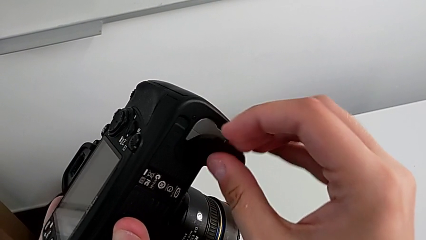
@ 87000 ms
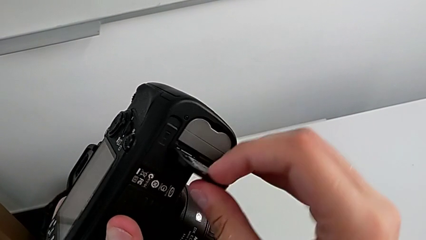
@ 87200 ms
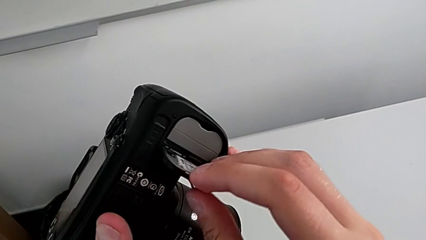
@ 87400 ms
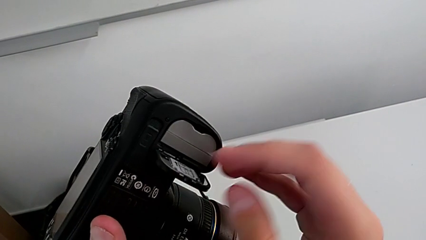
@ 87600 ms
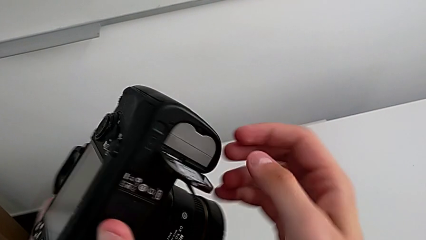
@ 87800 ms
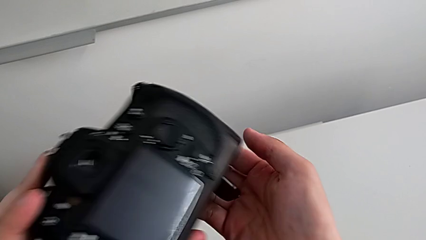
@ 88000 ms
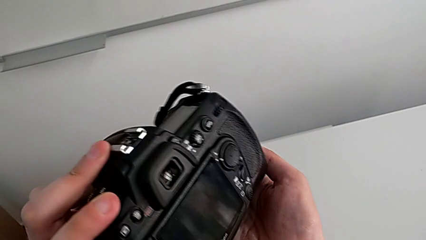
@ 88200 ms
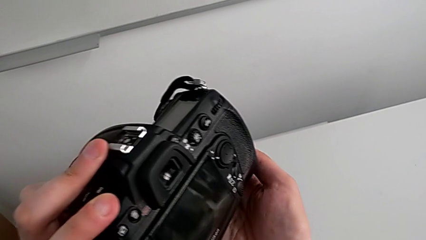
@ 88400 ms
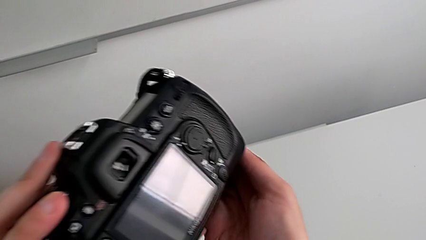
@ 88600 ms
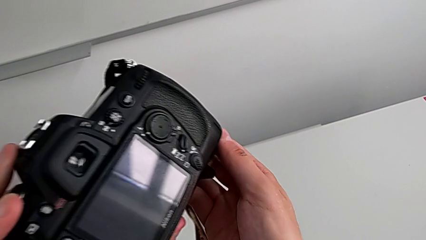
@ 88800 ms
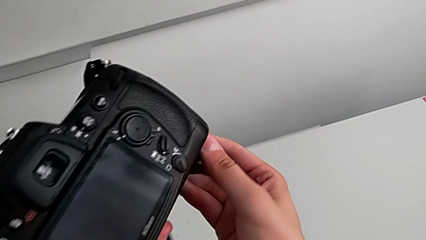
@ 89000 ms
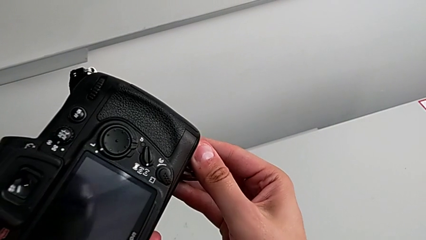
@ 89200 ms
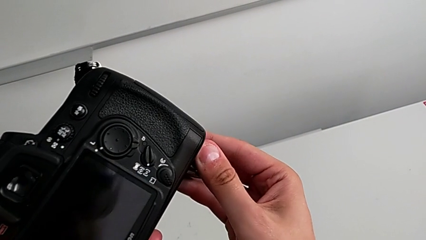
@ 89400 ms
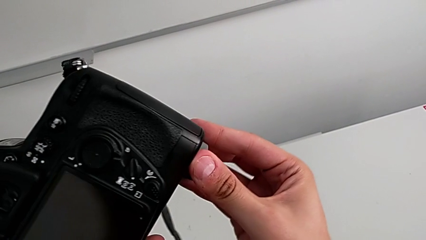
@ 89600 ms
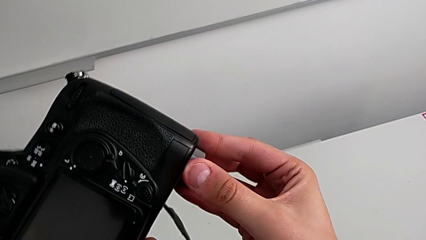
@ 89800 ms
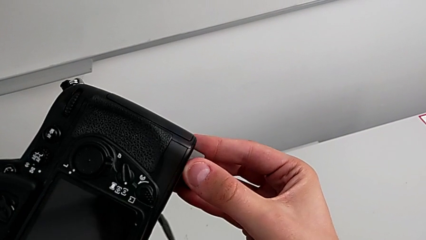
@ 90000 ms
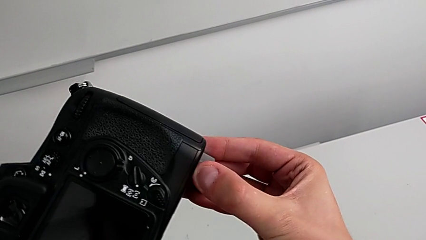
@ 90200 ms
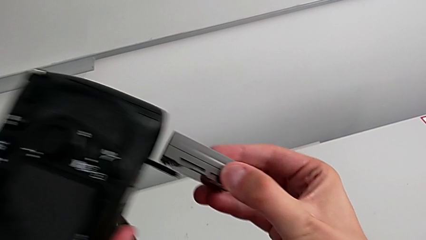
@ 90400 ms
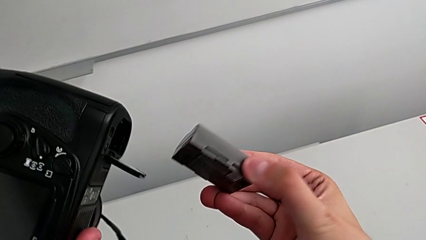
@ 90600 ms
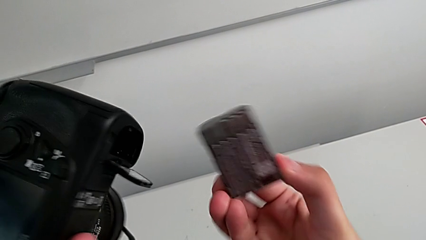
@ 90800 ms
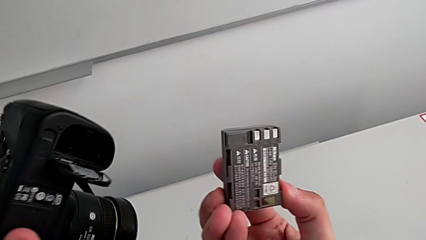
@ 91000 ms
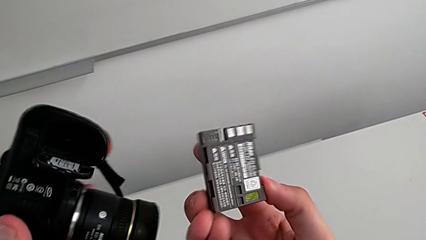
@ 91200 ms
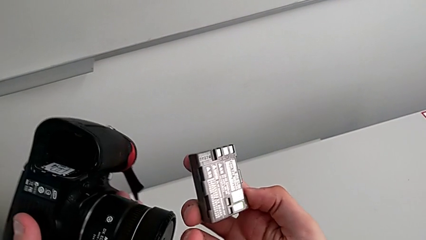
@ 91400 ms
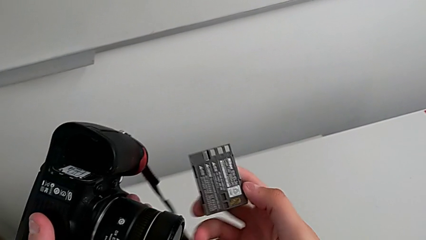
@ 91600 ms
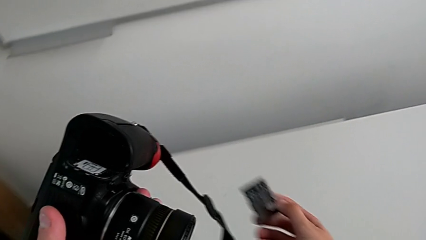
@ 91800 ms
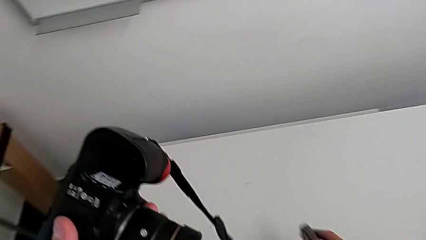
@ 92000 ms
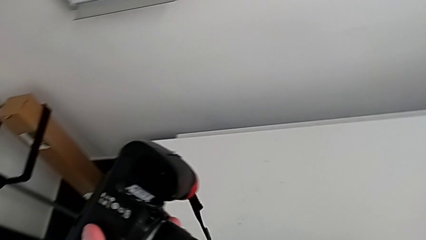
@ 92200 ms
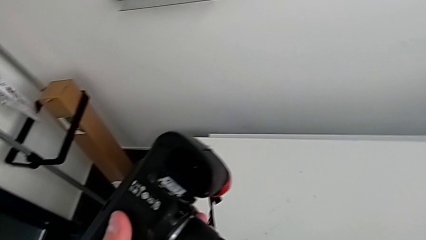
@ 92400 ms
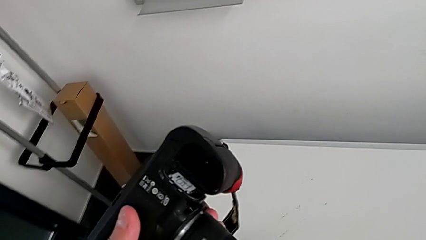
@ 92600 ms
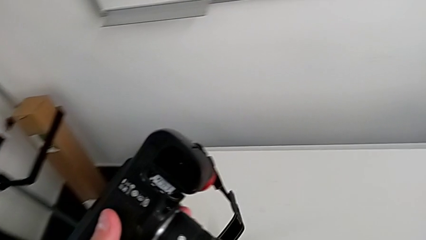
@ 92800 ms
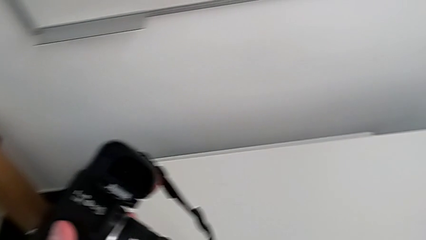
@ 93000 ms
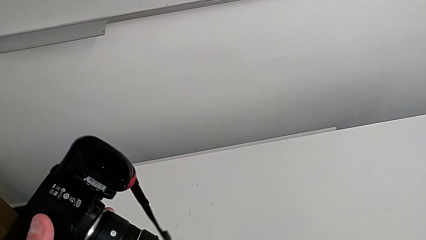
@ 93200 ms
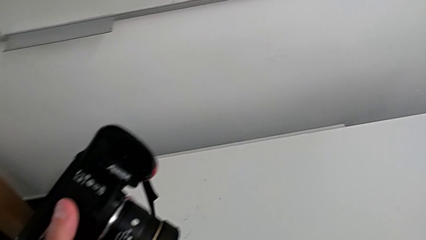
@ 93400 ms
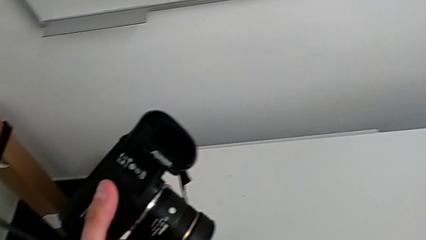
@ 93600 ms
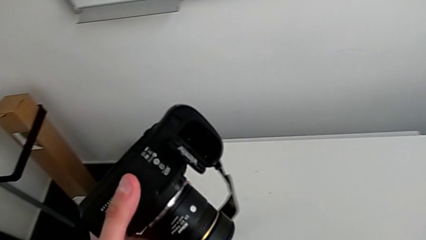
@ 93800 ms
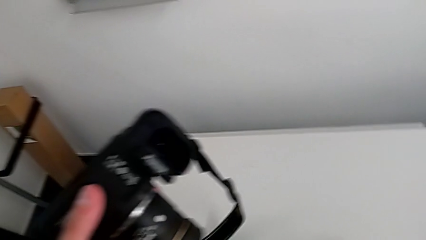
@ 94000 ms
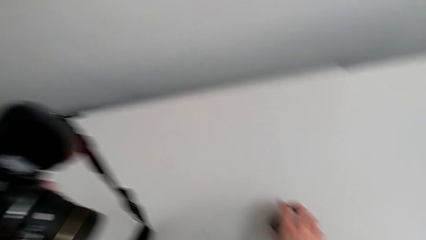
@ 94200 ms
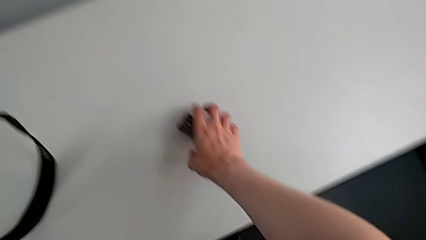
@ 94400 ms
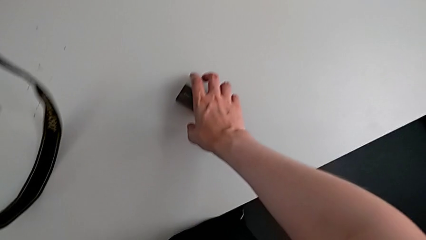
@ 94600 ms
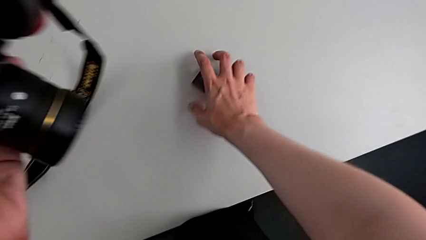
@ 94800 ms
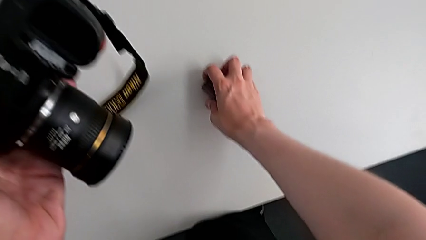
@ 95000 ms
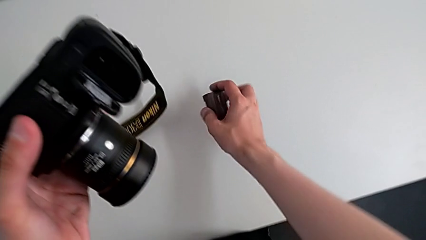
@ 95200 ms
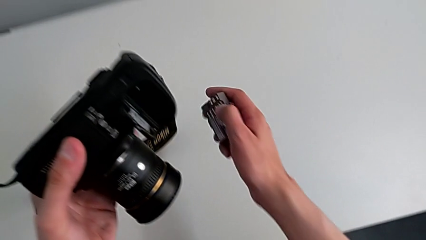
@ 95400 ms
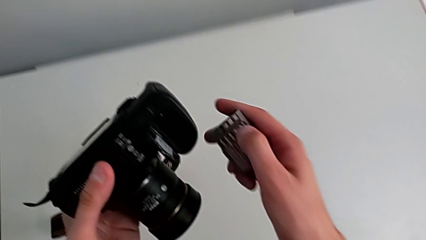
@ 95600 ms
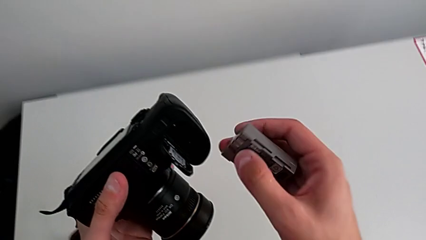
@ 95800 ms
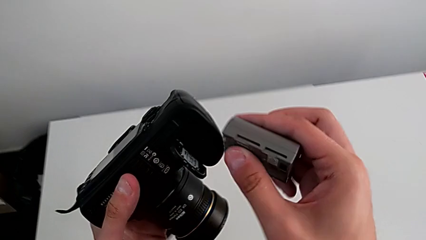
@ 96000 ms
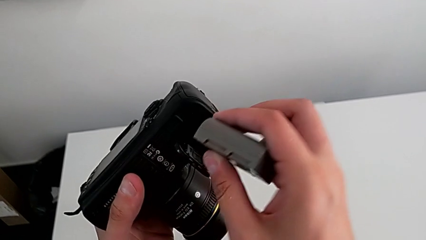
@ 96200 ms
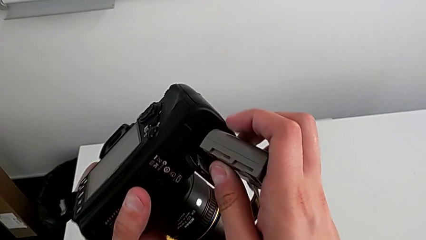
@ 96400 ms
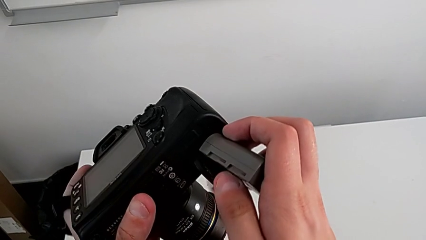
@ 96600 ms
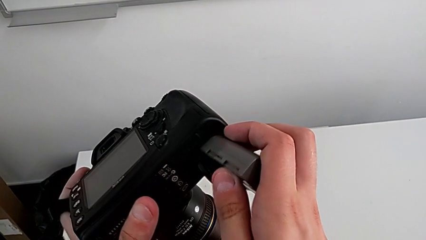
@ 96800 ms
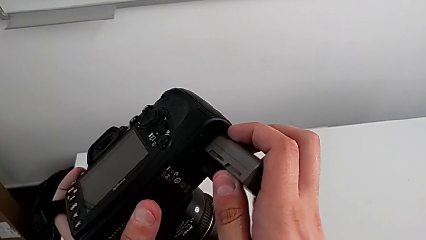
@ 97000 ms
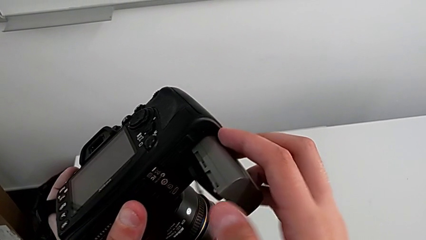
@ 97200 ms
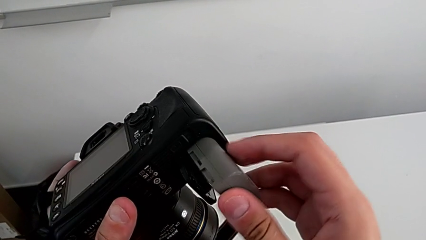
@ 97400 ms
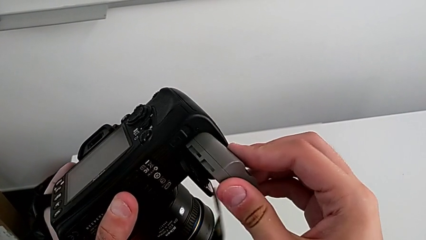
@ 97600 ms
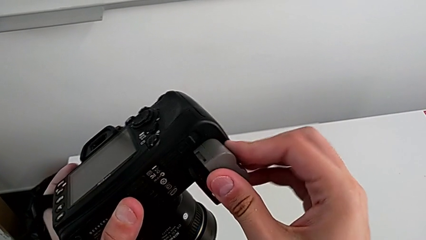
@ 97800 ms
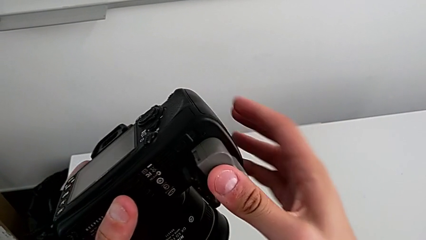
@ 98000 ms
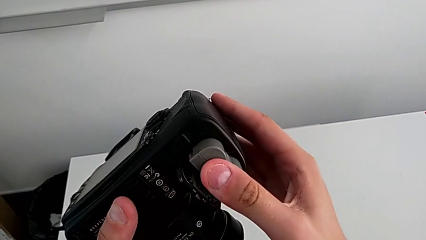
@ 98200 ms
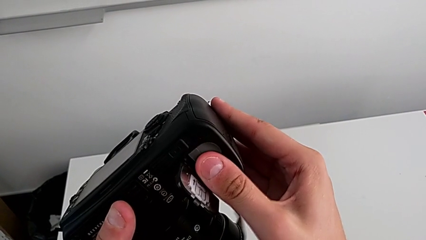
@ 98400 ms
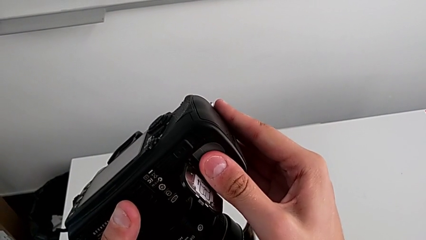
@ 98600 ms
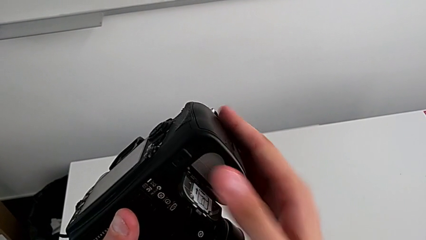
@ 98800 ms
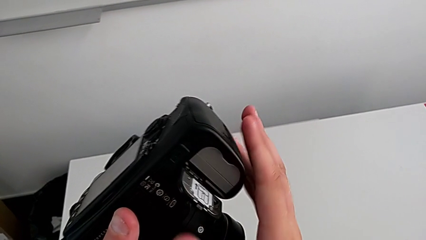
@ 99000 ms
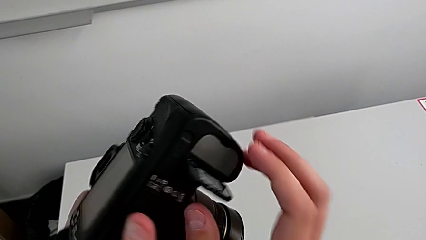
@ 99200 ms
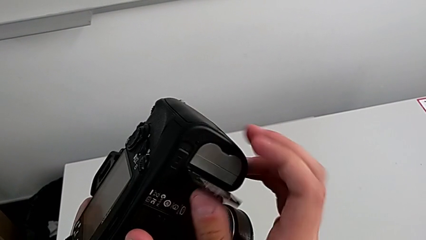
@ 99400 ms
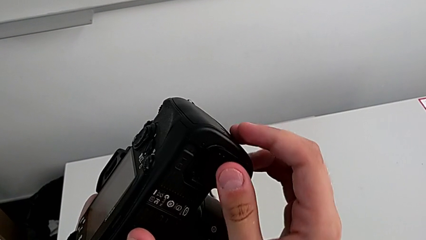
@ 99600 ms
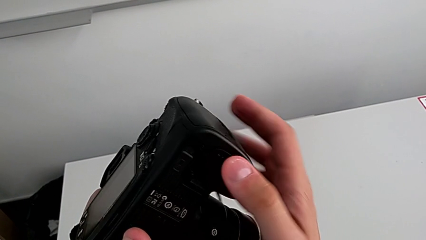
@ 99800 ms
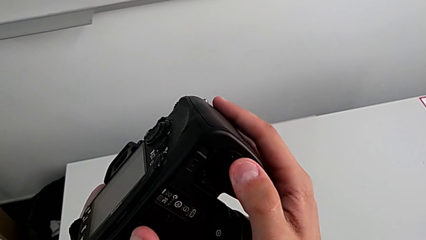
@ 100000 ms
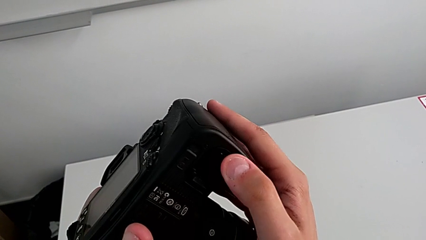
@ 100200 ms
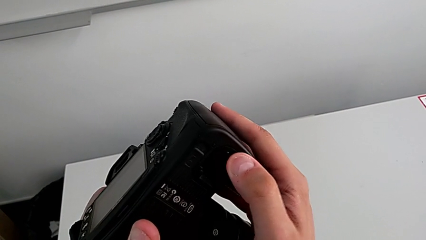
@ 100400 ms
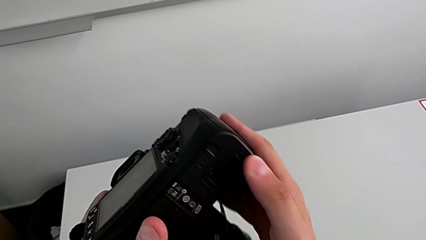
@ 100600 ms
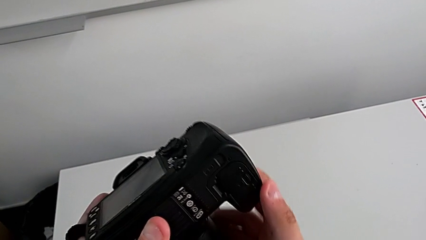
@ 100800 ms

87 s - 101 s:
The camera wearer is exchanging the camera's battery. They open the battery door, flip the DSLR, grab the battery, pull it, place it, grab it, lift it, insert it and close the battery door.

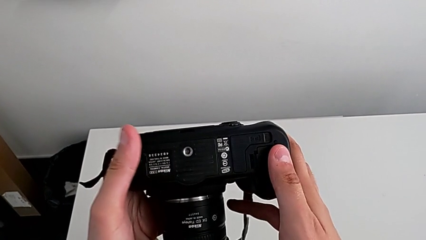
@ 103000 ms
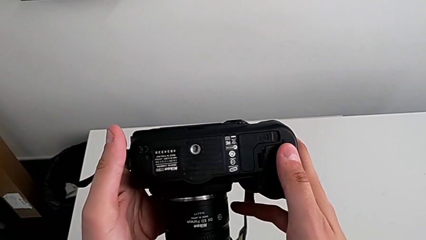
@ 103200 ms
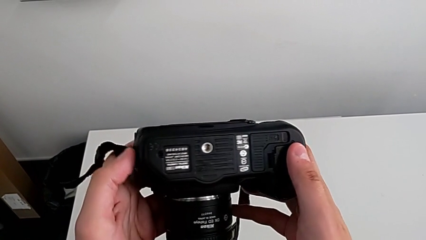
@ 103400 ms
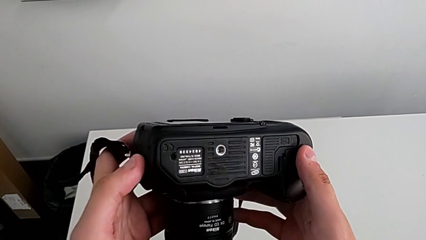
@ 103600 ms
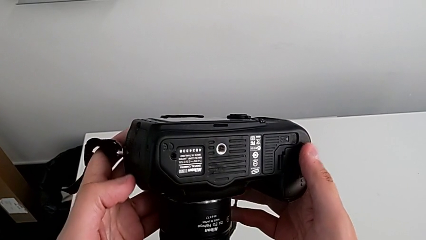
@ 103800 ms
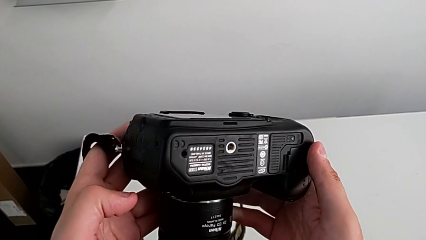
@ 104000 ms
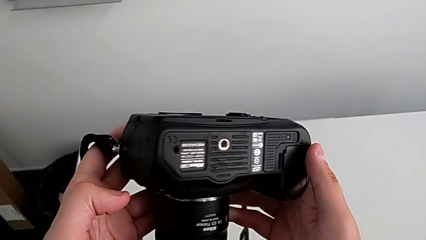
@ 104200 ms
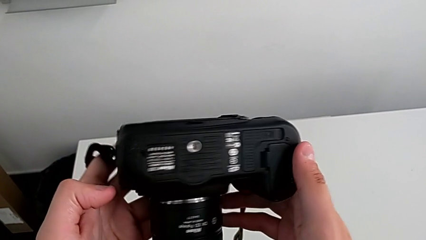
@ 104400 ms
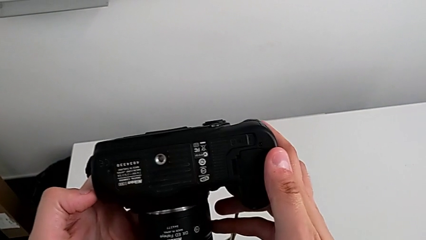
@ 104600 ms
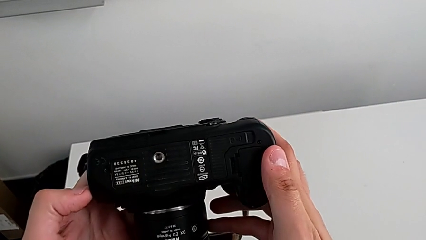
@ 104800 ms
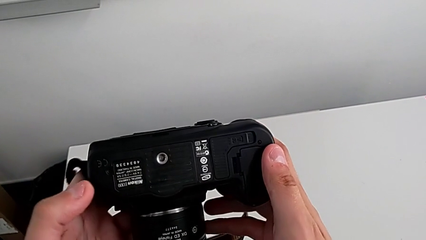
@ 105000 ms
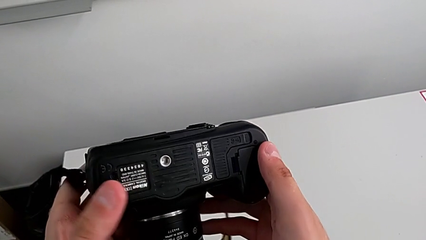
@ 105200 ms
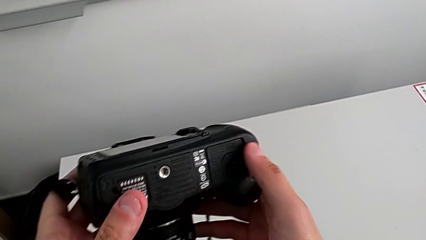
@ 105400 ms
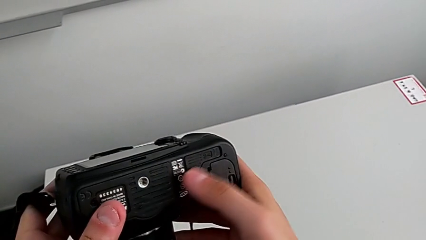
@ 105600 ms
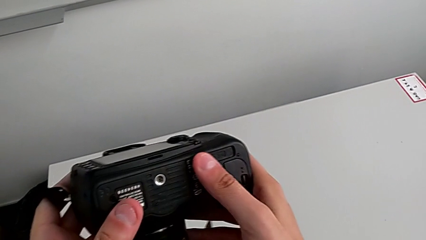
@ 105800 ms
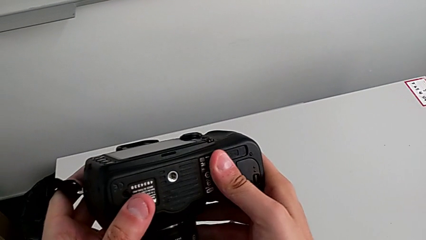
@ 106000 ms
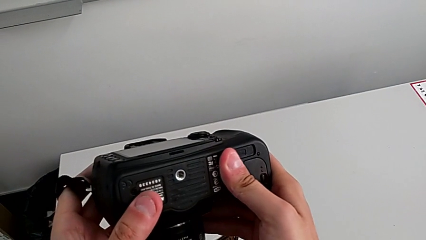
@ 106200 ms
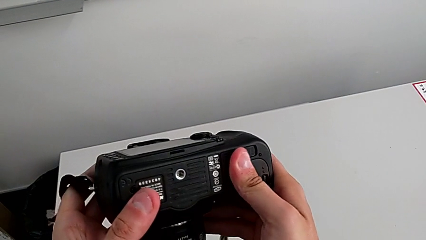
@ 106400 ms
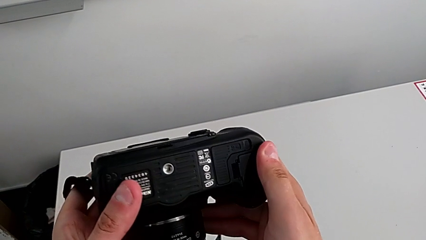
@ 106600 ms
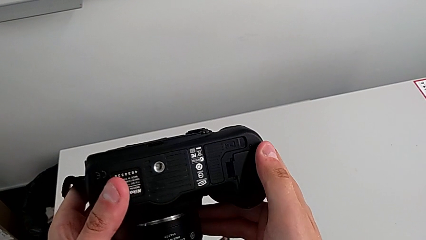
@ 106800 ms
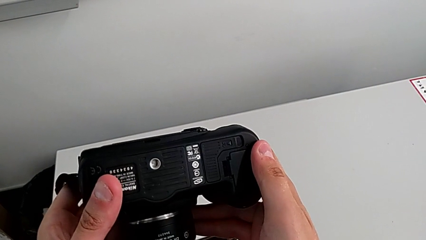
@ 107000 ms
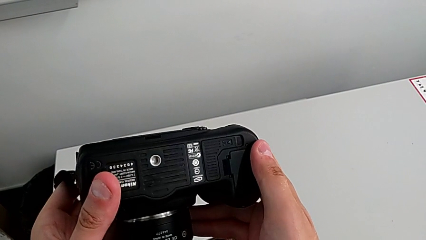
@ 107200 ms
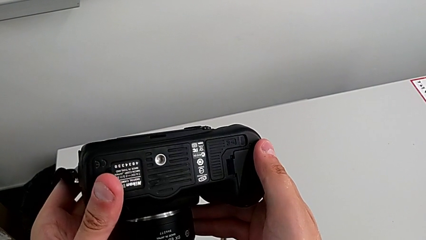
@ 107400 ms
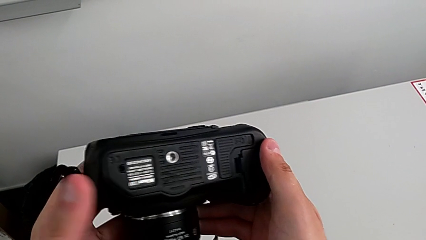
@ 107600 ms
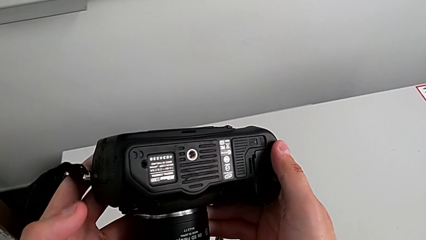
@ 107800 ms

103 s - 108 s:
The camera wearer is exchanging their SD card. They wrongly inspect the DSLR and inspect it.
